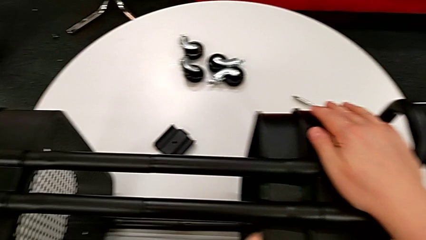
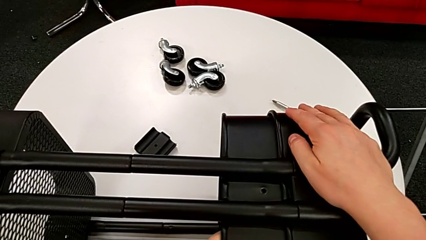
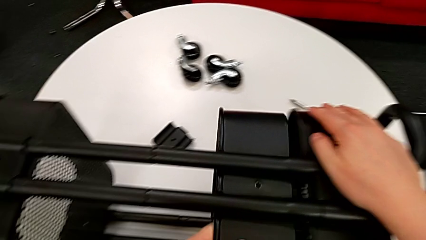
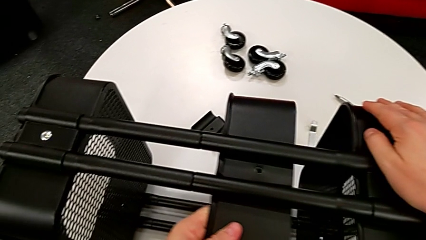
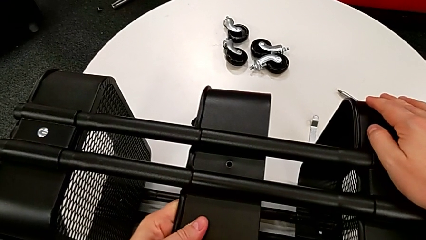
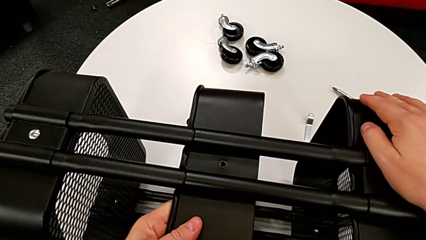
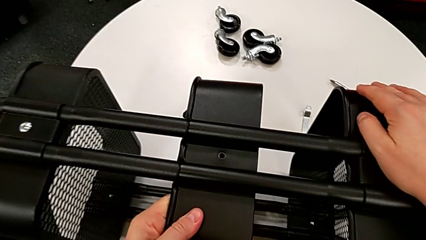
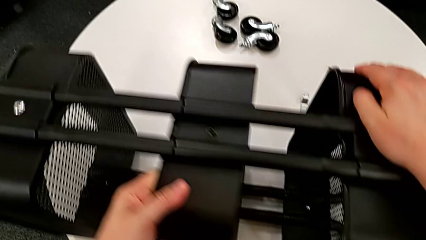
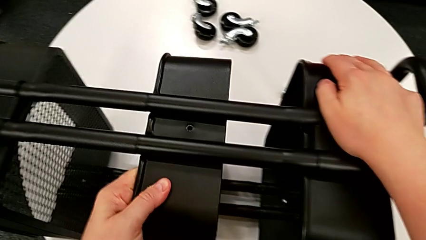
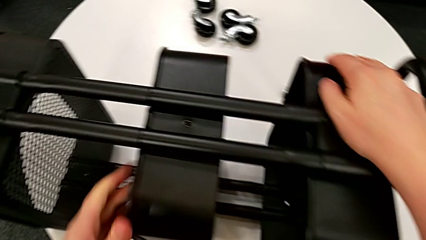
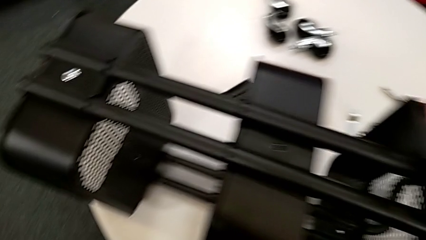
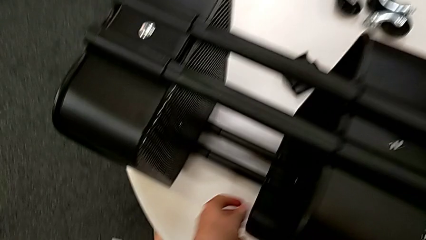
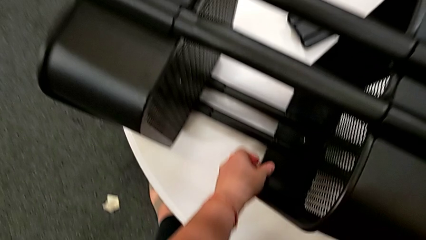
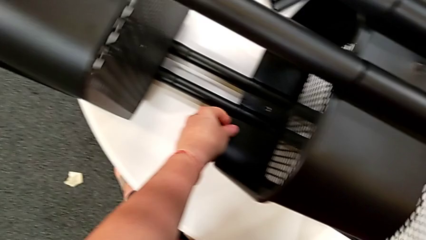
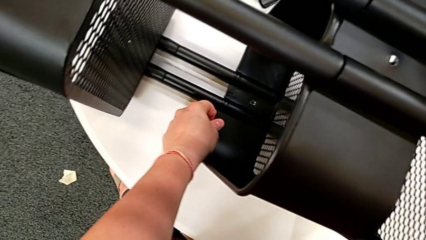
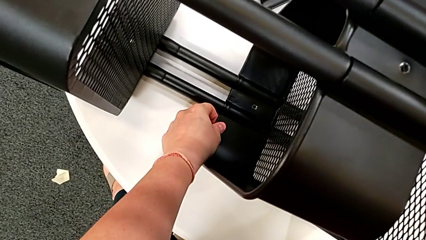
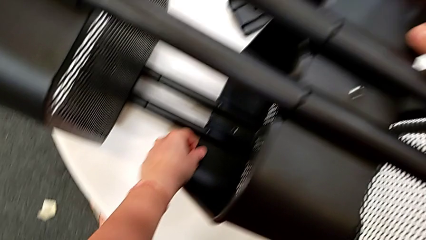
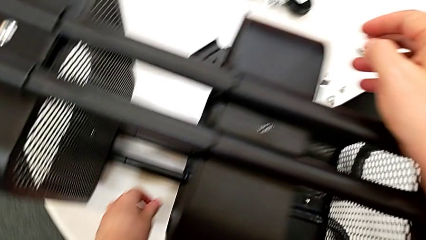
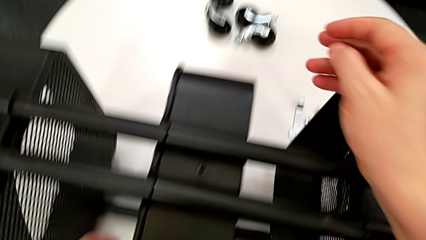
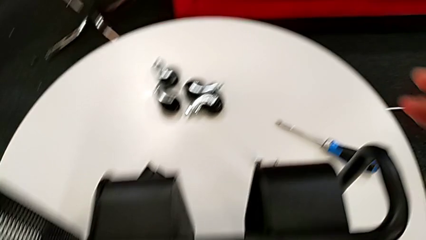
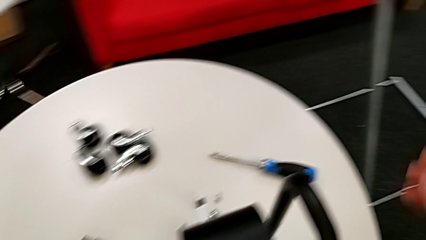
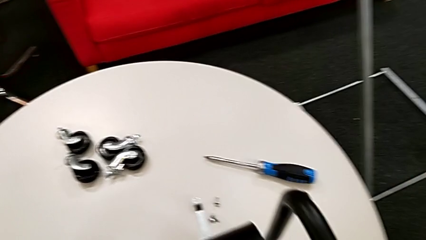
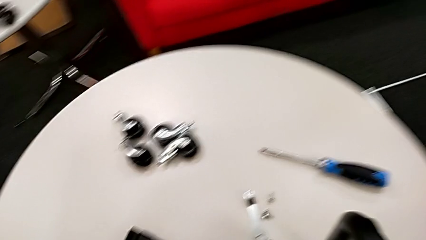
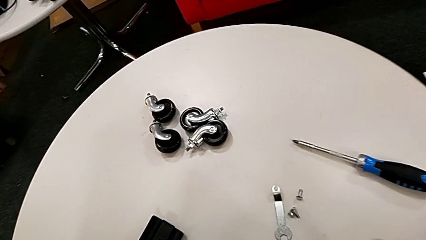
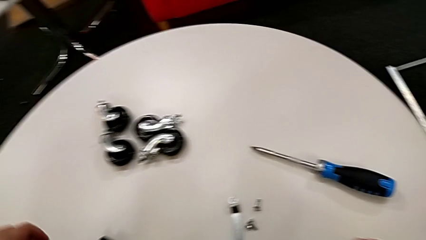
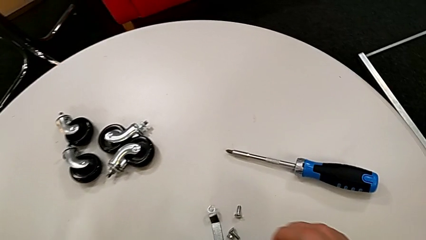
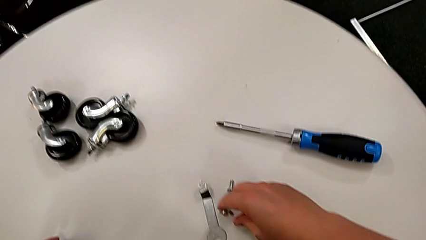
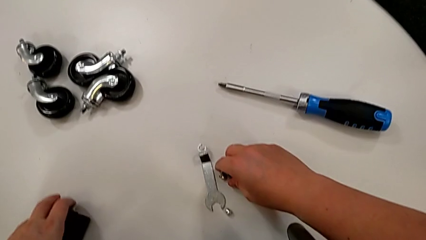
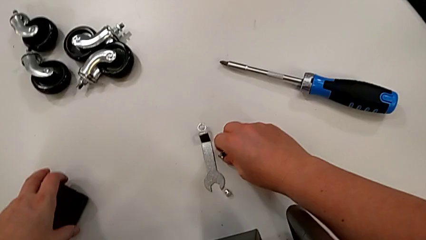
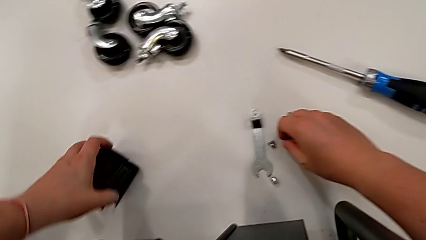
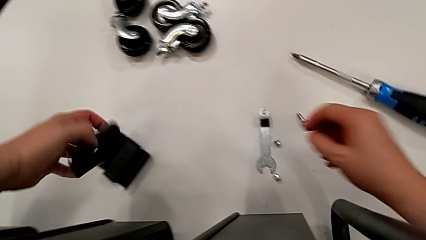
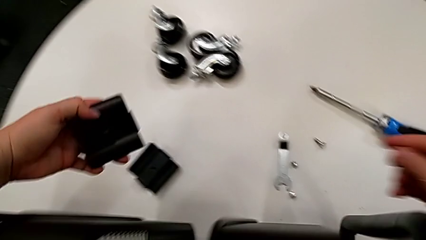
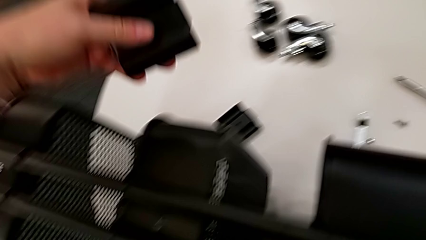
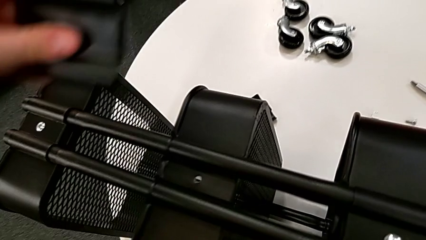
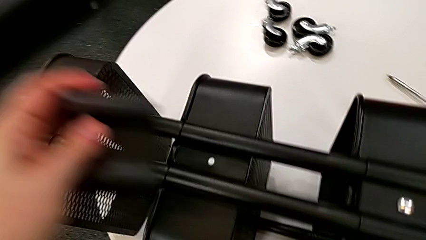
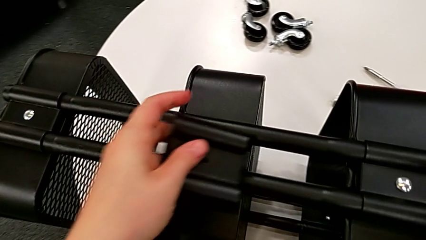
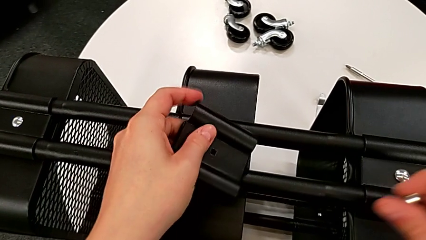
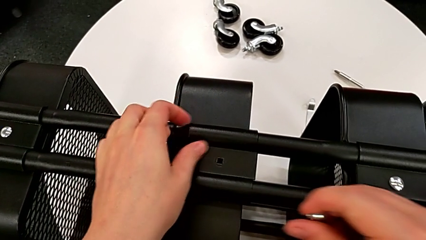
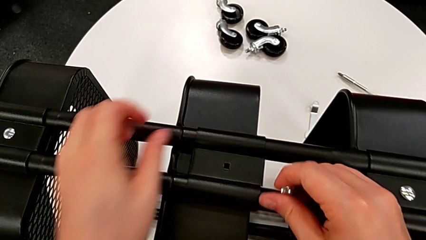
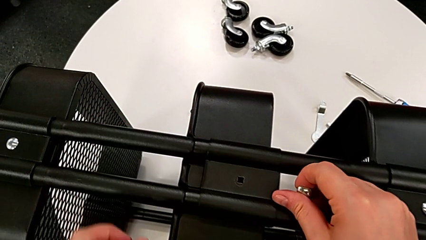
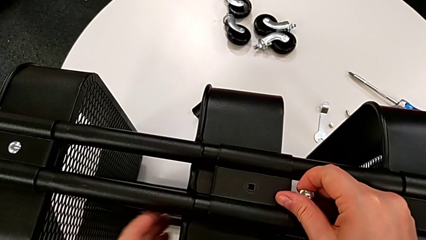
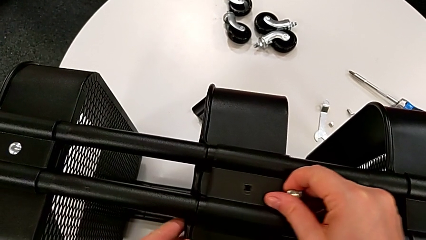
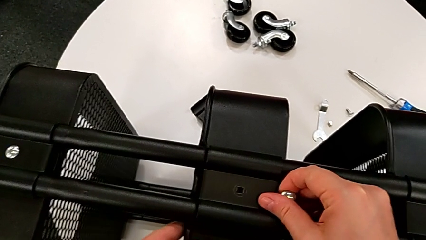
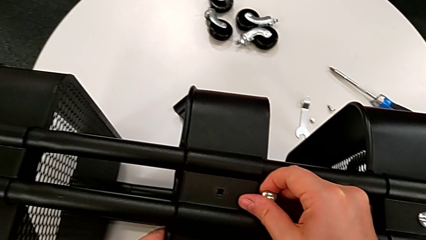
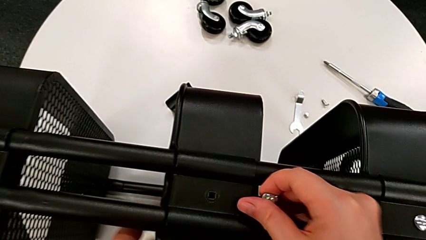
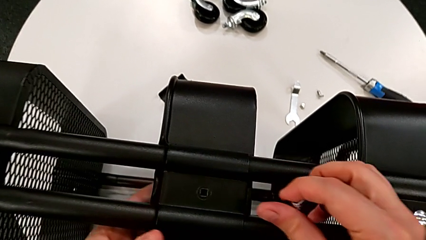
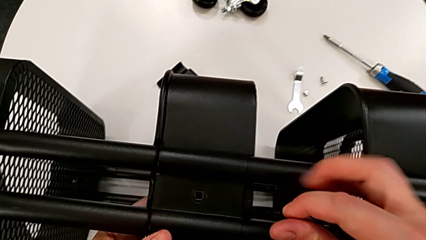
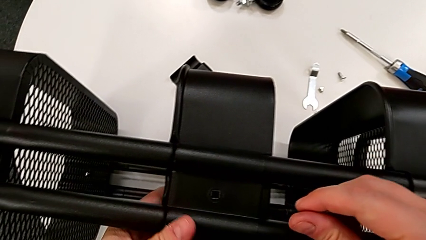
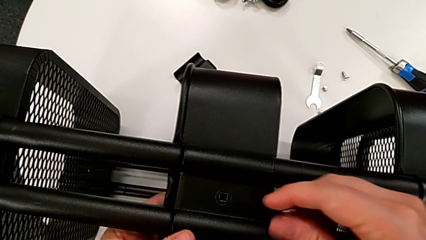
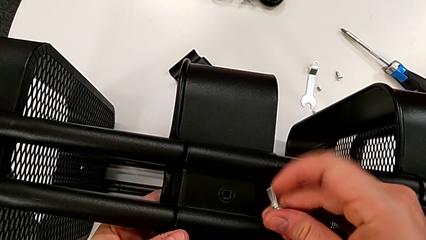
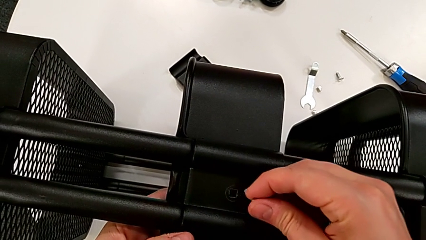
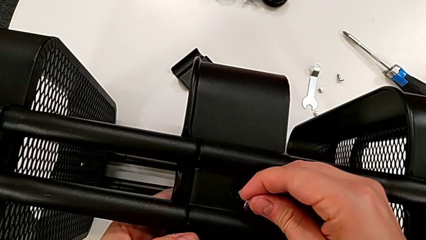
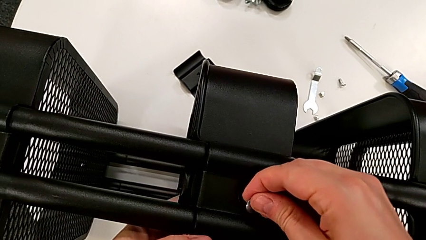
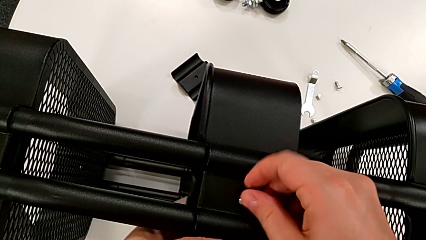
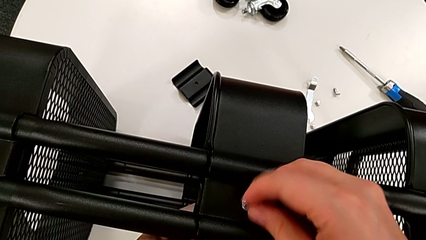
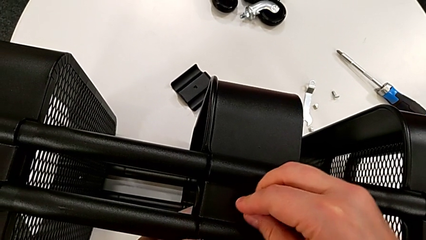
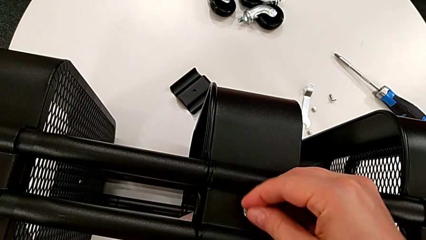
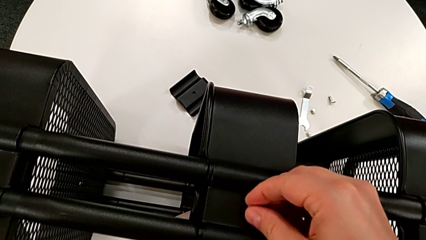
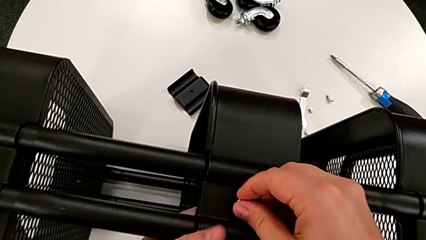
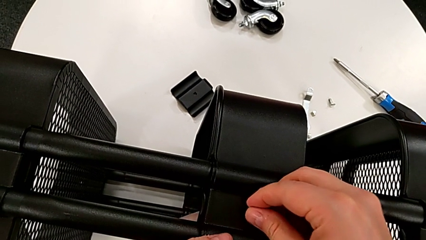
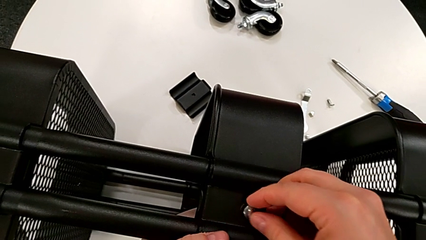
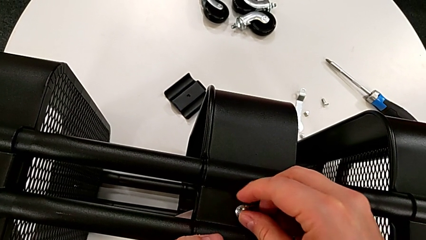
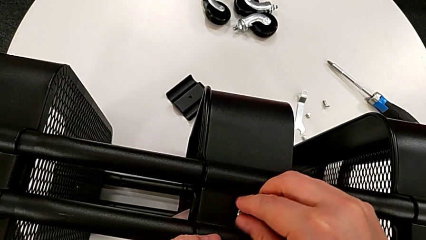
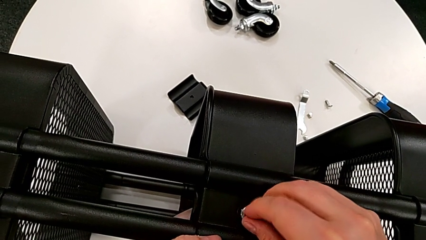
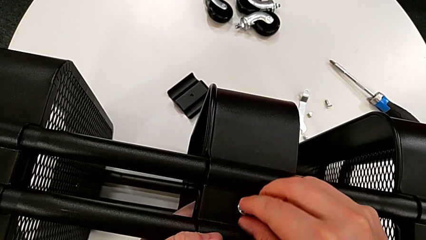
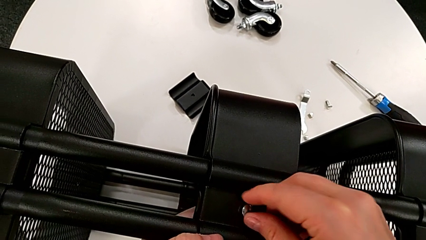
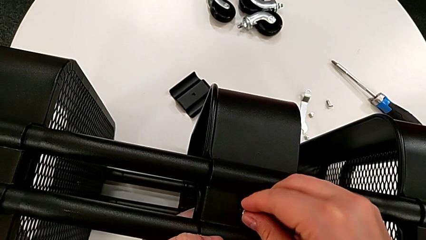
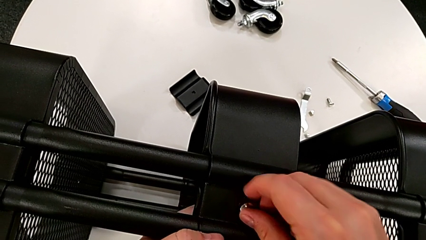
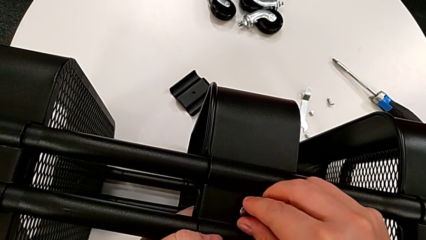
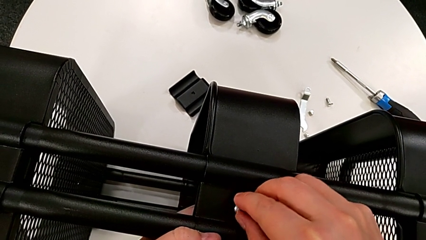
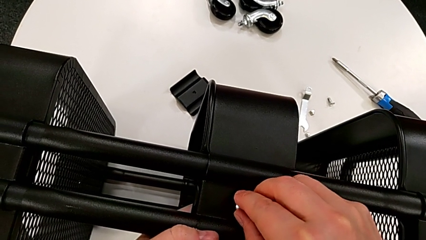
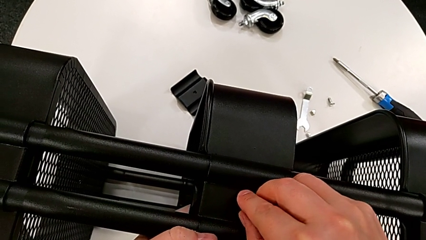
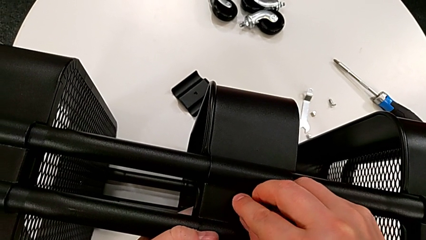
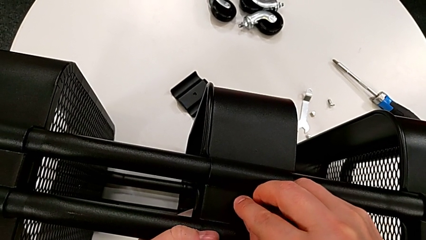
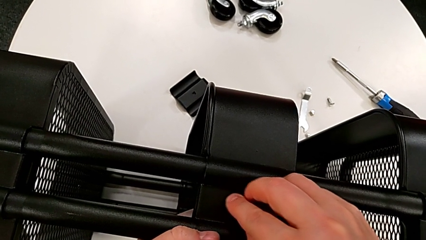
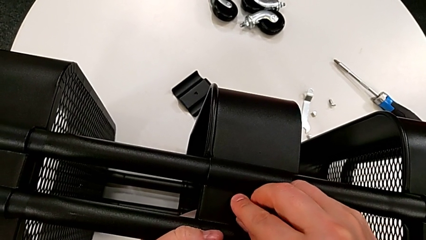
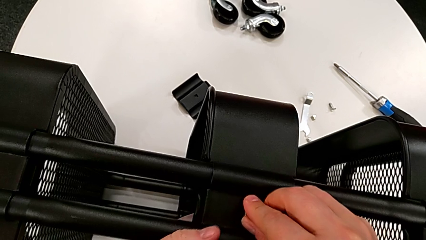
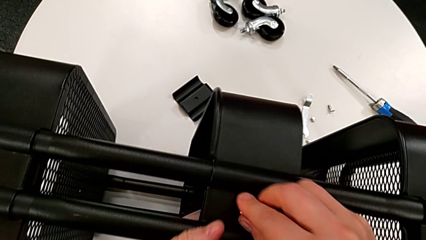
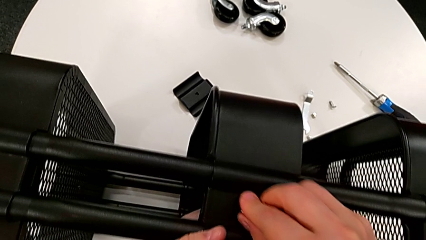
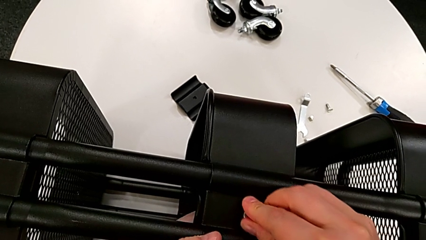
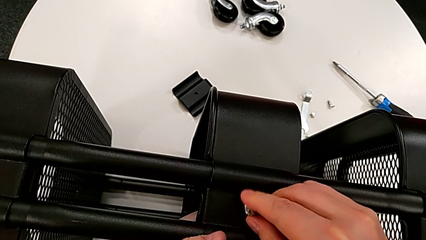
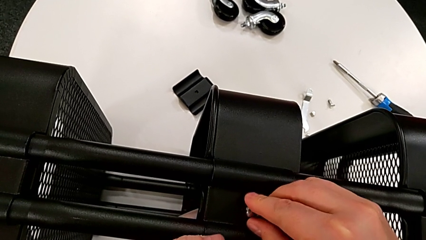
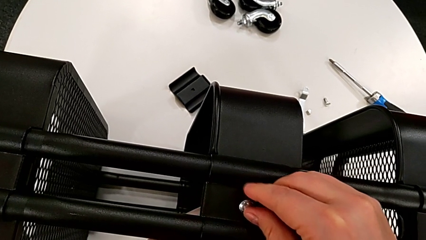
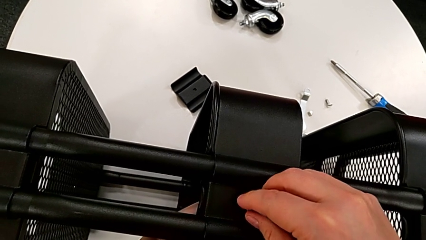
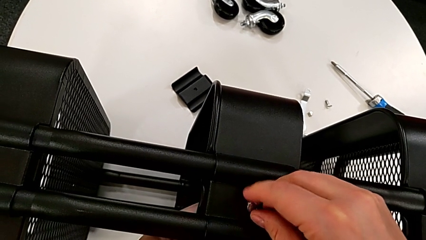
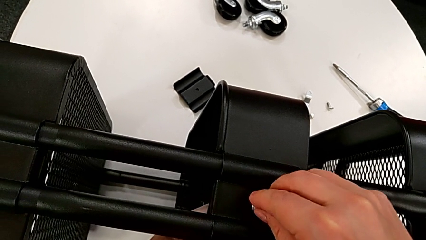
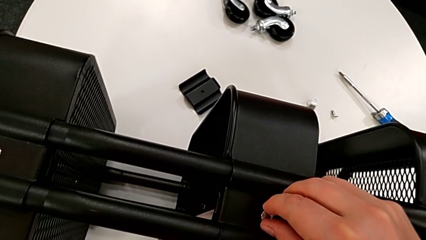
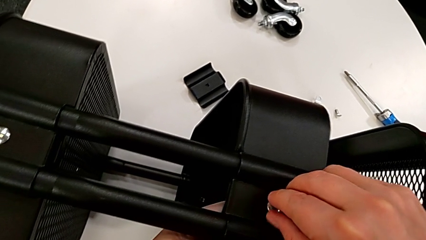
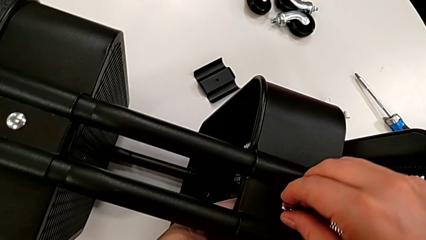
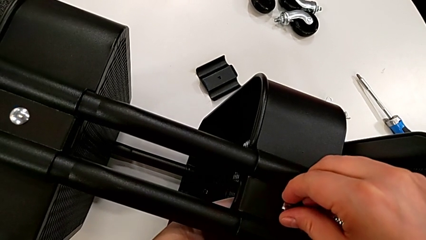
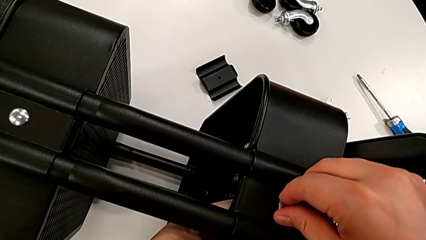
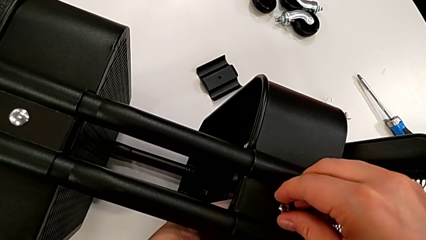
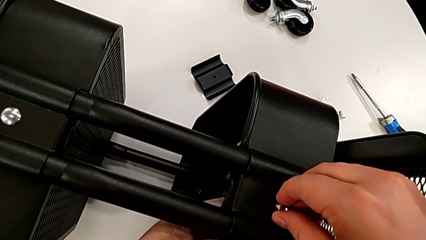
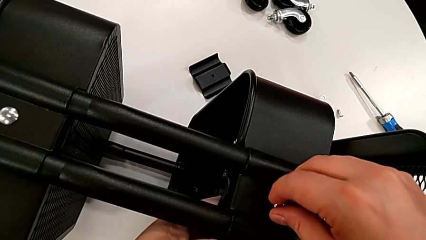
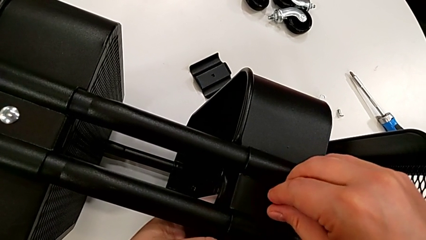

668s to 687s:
The camera wearer is assembling the brackets of the middle tray.
